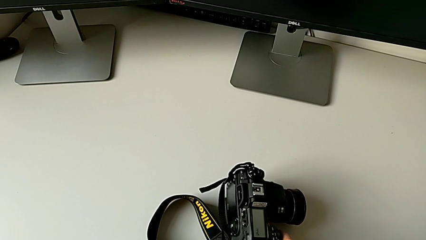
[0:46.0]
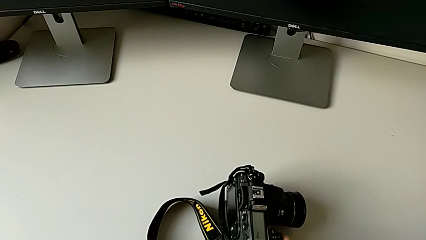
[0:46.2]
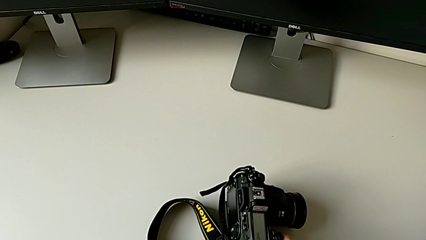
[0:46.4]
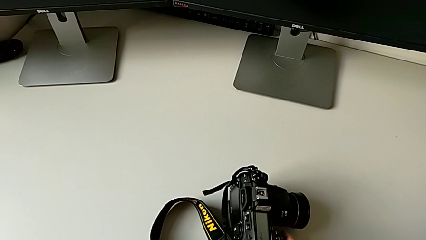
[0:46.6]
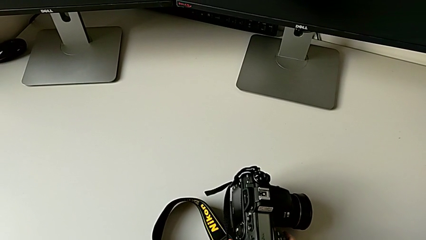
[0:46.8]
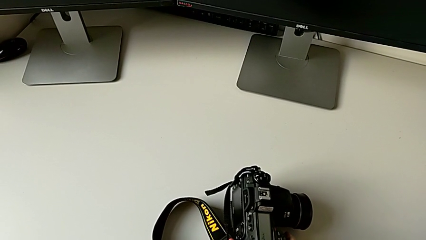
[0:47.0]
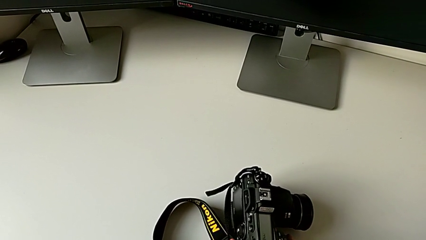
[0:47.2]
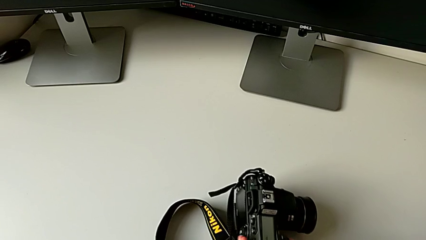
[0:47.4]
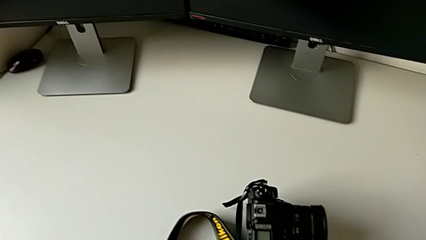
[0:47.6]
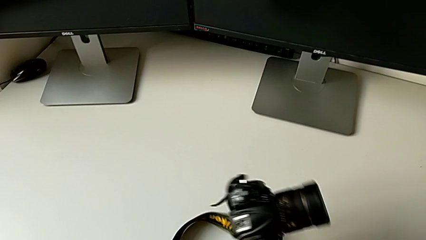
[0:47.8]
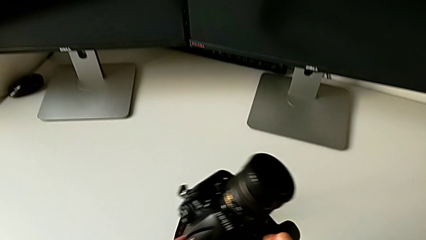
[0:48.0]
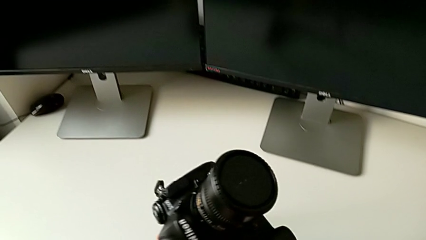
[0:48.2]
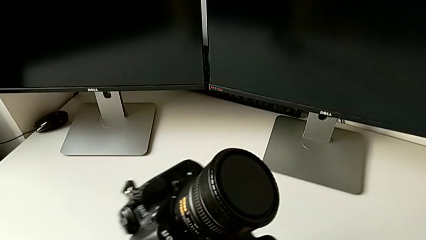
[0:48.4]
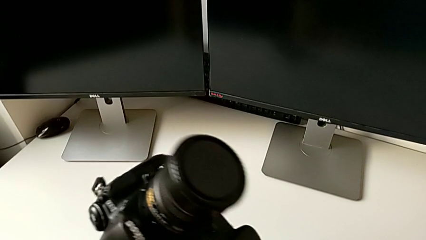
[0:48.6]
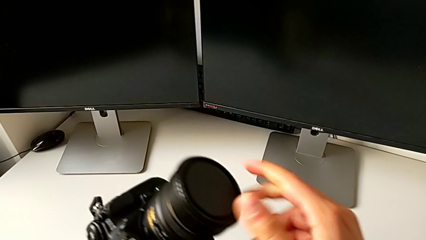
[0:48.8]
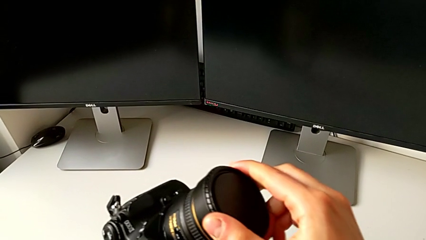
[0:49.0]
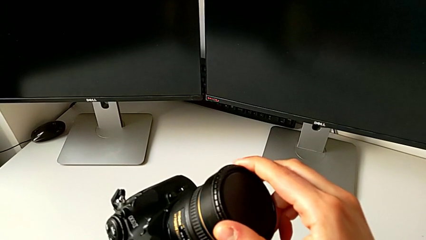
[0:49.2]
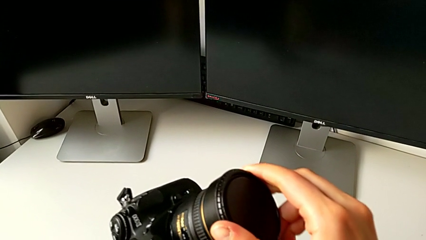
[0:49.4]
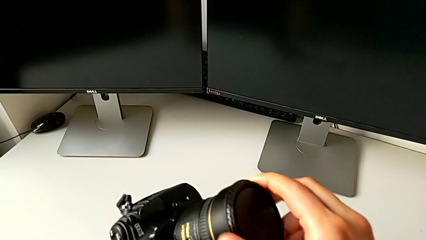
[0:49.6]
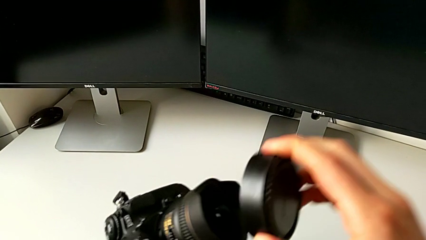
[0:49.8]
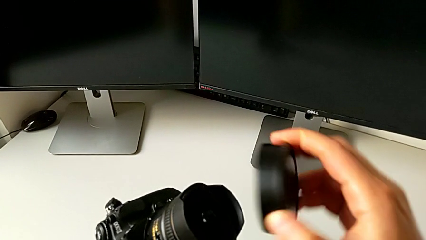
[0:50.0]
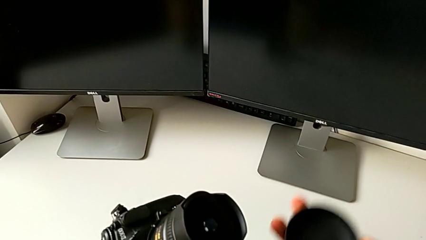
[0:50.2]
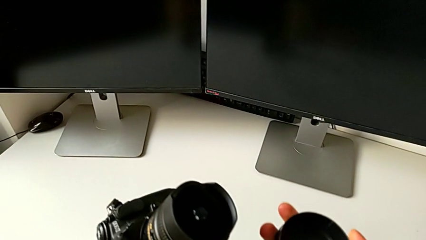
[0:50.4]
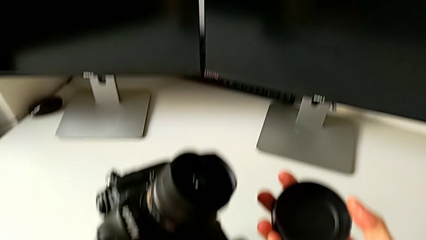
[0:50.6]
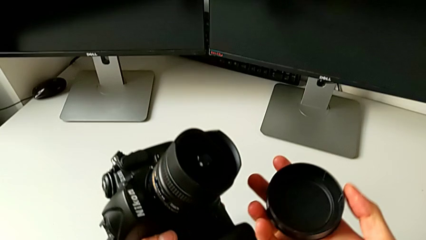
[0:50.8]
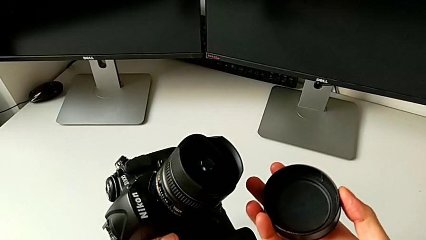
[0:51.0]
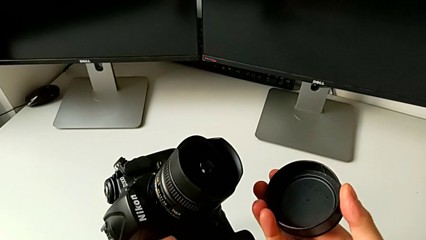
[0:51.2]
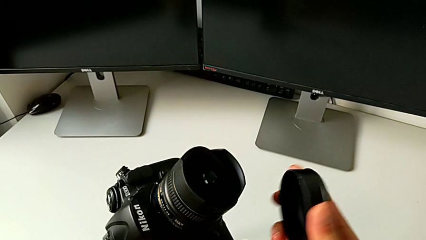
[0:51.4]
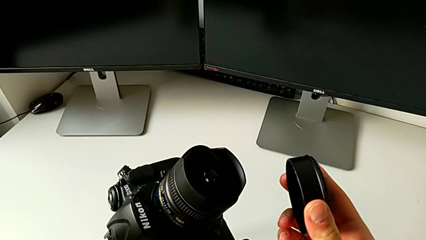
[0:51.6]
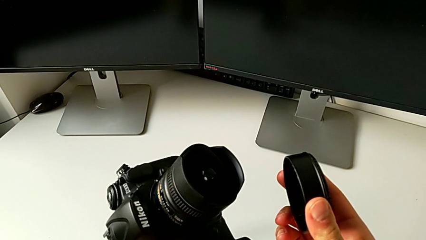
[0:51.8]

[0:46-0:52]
The camera wearer detaches the cover of the lens from the DSLR camera. They grab the DSLR, touch the lens and withdraw the lens.

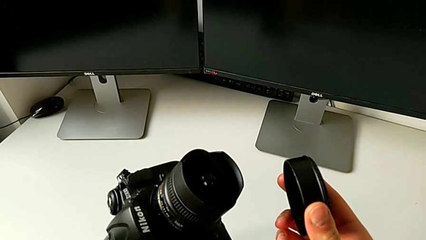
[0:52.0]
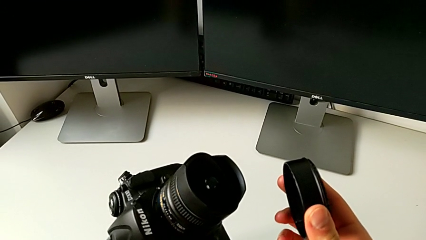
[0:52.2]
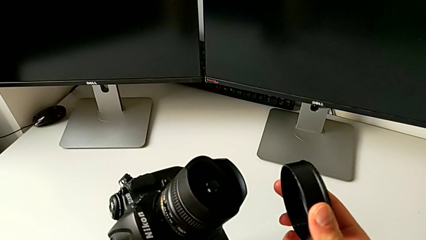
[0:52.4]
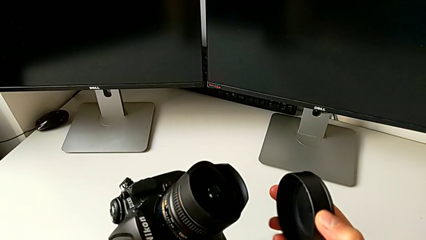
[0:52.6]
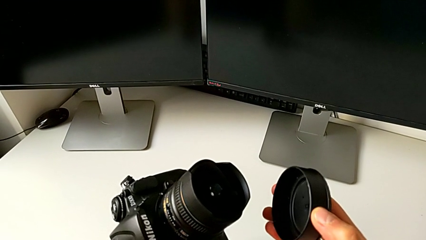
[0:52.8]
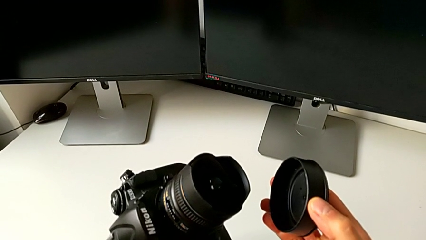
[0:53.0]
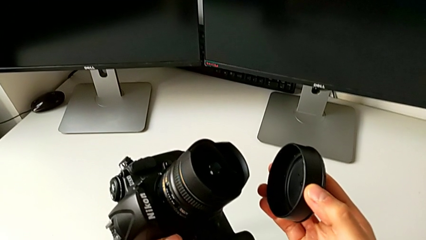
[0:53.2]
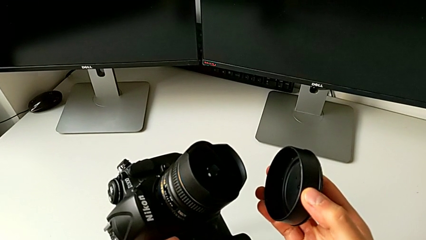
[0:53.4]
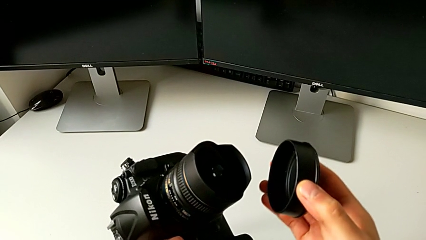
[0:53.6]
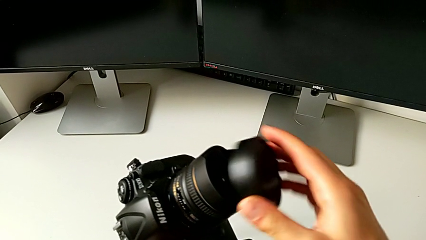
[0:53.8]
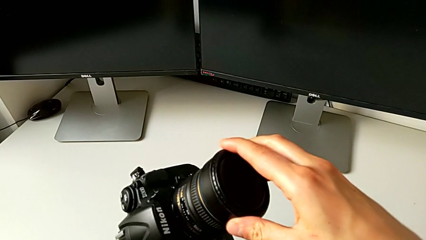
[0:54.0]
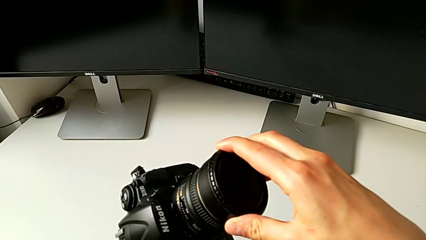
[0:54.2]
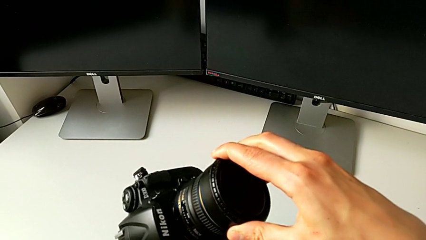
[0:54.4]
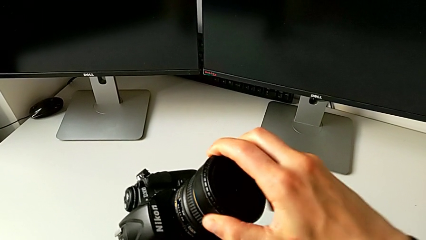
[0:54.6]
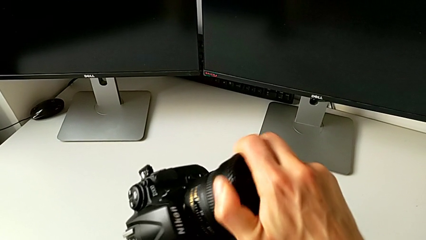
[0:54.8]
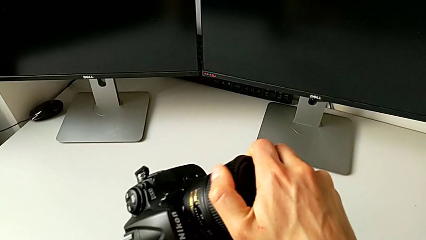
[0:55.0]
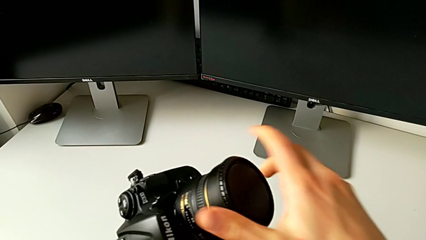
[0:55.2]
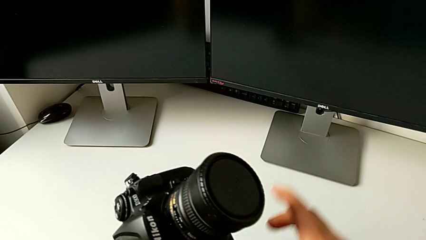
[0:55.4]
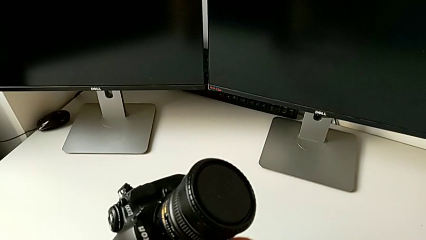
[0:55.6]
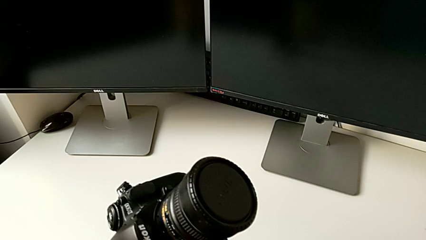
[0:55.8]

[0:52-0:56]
The camera wearer attaches the lens cover of the DSLR camera. They insert the lens and assemble it.

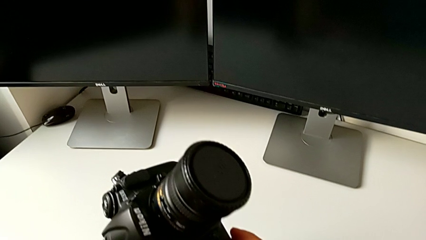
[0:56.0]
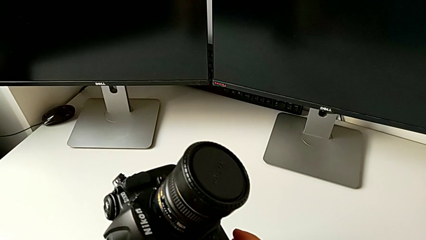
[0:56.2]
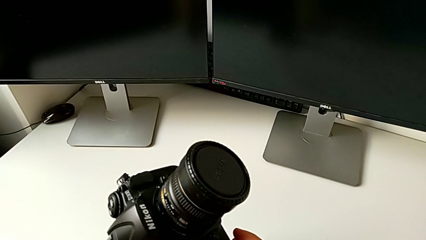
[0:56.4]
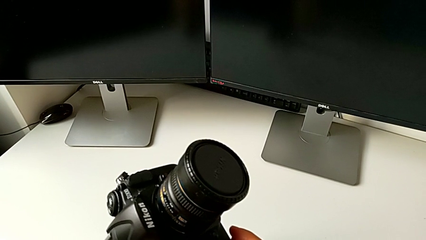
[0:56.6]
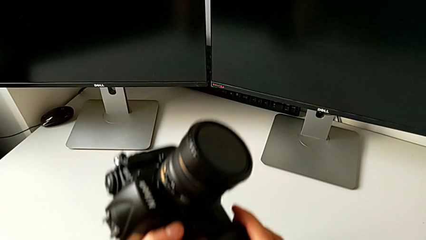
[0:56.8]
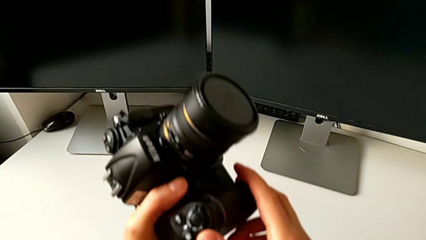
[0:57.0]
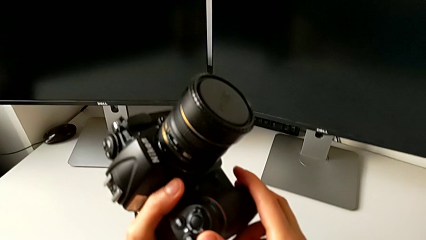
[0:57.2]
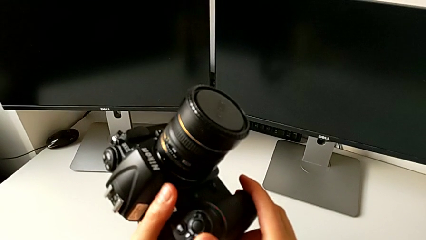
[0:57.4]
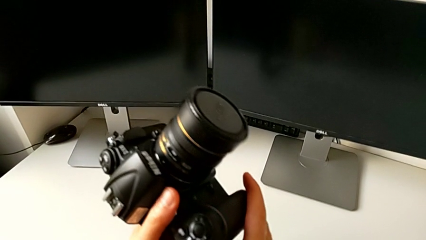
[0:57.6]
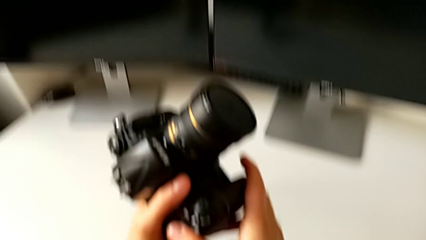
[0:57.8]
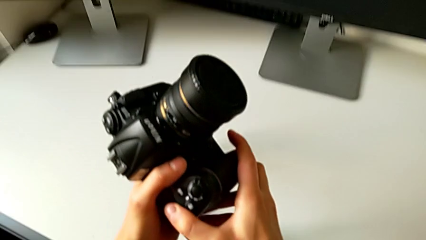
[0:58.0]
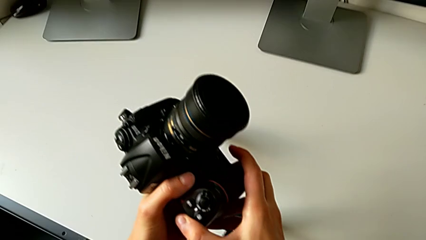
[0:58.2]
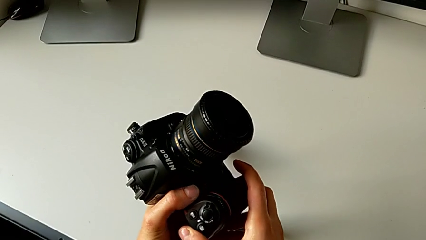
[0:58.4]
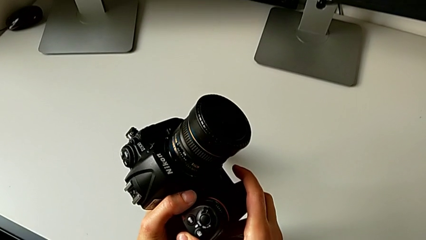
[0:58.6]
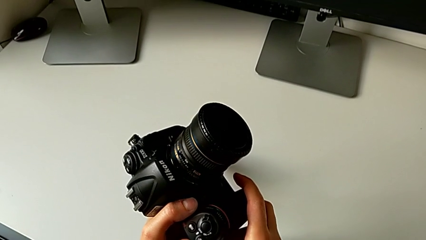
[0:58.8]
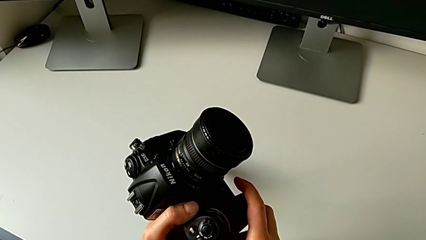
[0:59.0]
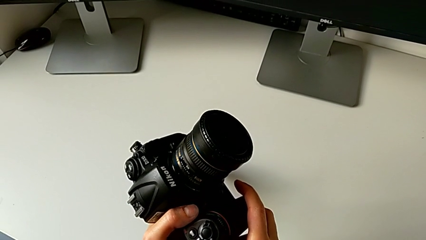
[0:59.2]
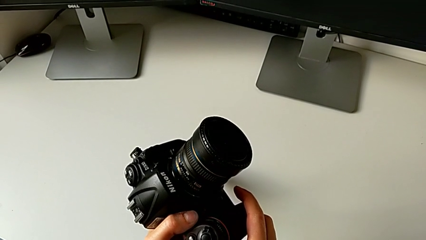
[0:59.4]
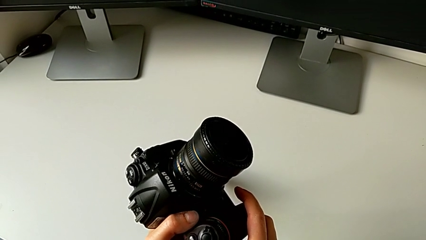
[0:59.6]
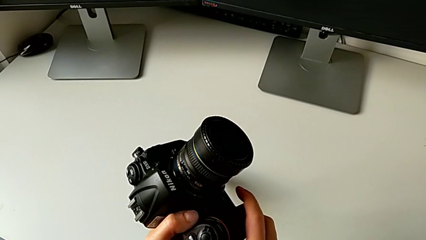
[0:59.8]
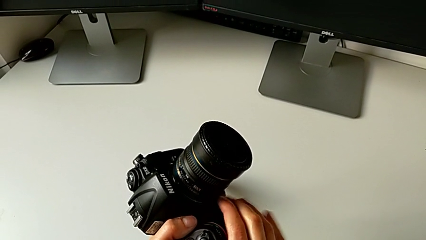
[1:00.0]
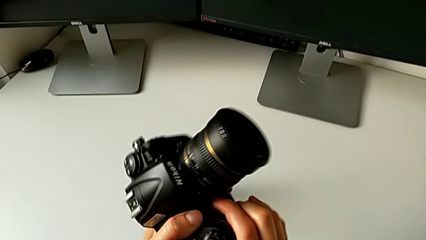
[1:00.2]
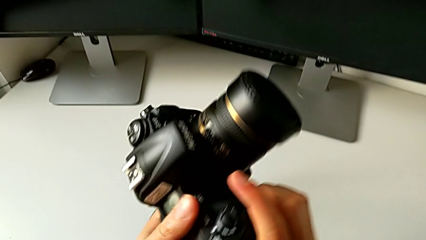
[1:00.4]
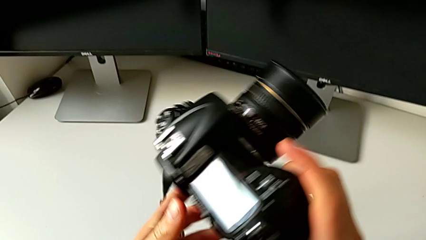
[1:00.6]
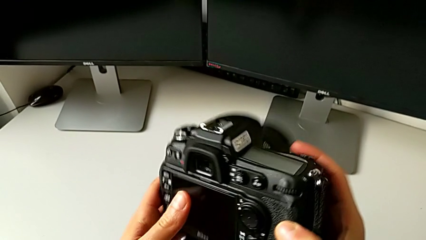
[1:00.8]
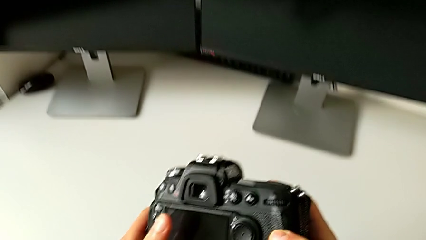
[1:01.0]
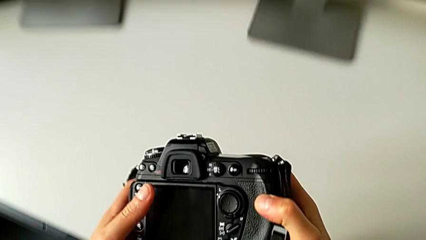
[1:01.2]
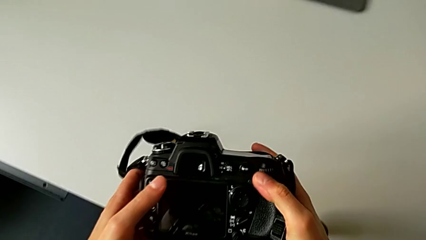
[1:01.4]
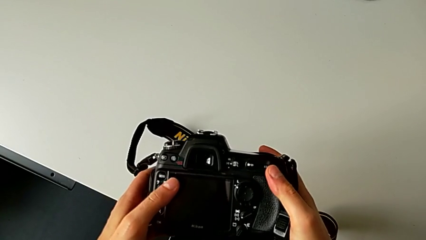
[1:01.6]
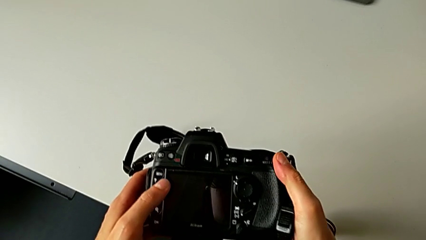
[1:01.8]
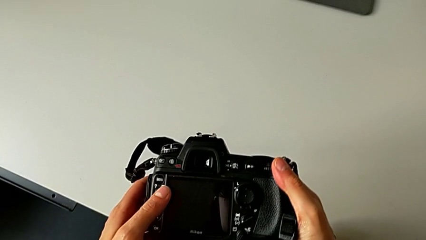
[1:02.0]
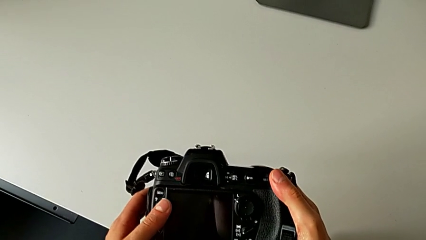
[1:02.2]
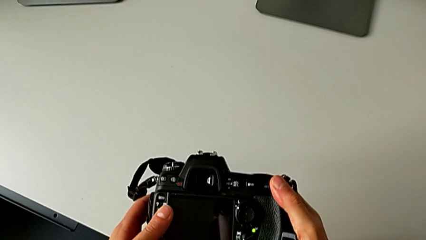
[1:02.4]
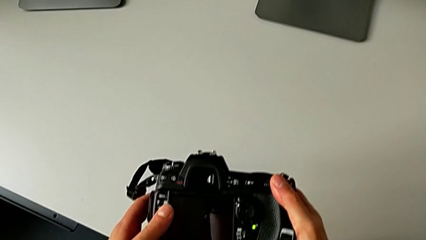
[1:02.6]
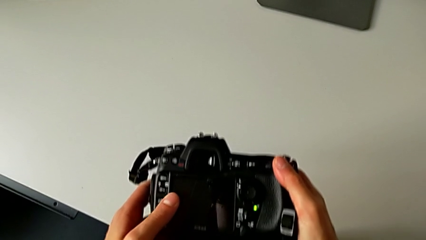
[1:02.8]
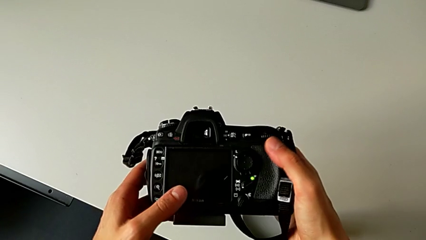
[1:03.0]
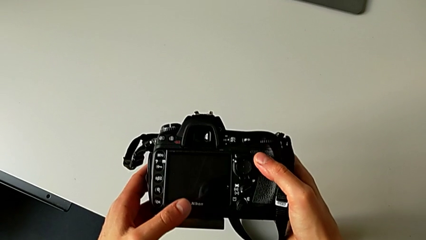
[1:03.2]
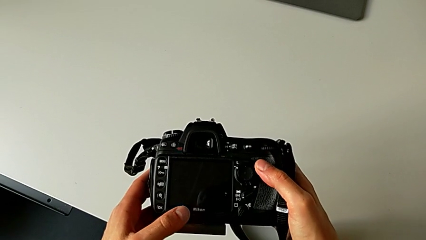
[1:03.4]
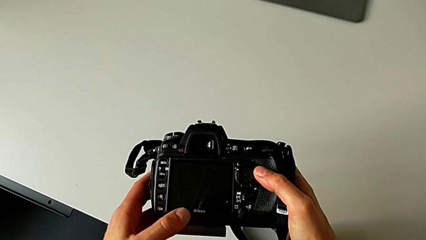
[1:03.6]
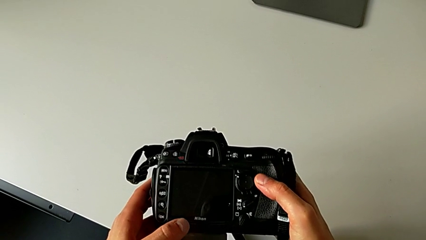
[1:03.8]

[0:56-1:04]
The camera wearer is turning on the DSLR camera. They hold the DSLR, flip the DSLR and begin to wrongly press the wrong button.
